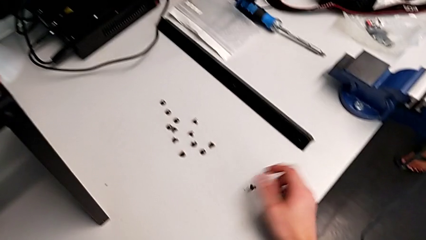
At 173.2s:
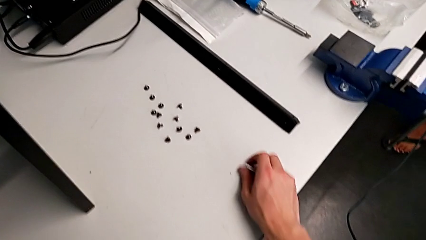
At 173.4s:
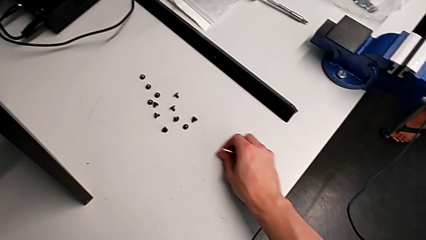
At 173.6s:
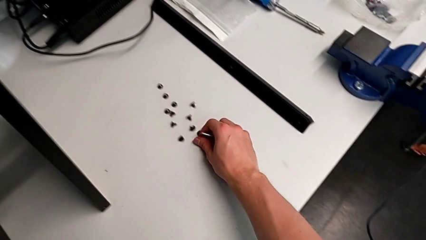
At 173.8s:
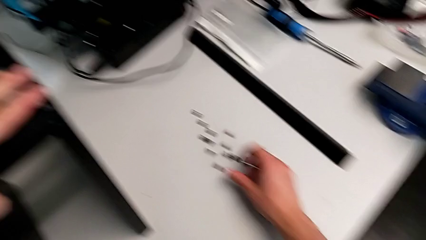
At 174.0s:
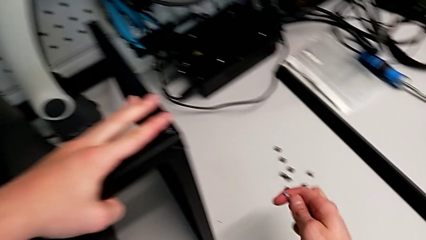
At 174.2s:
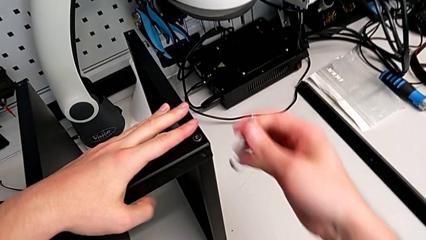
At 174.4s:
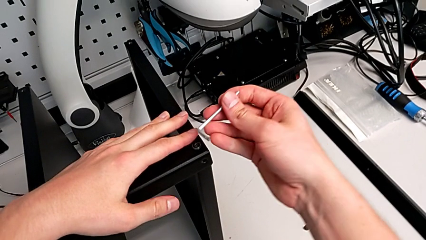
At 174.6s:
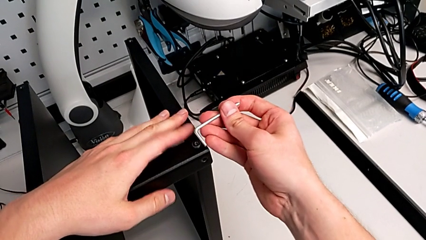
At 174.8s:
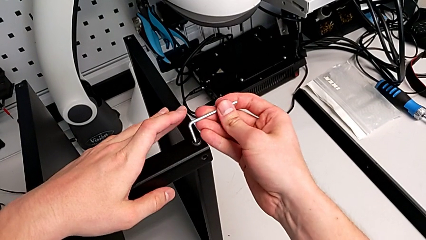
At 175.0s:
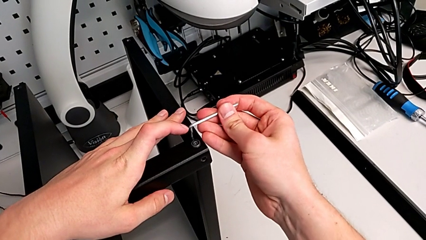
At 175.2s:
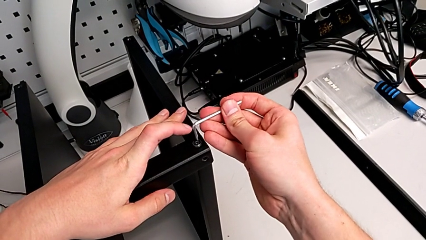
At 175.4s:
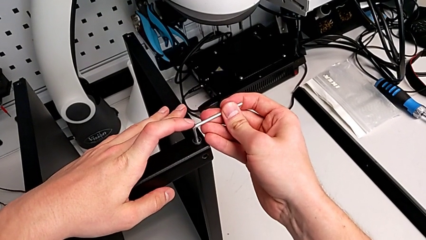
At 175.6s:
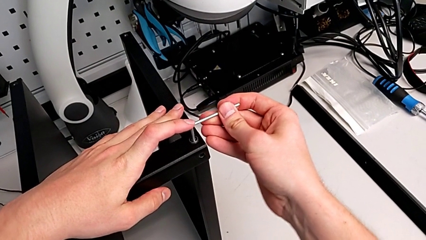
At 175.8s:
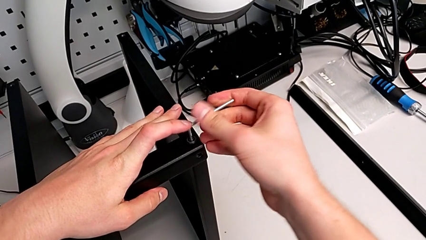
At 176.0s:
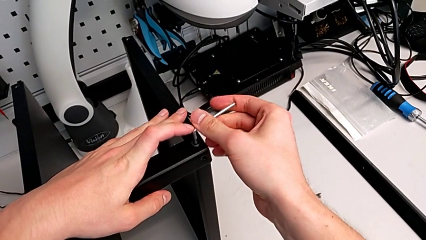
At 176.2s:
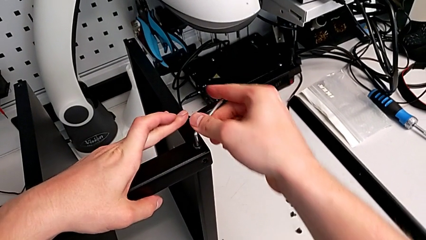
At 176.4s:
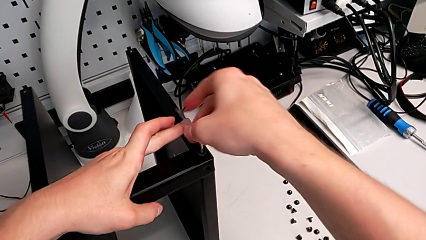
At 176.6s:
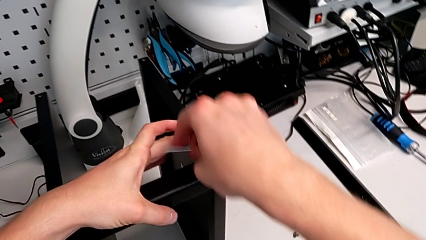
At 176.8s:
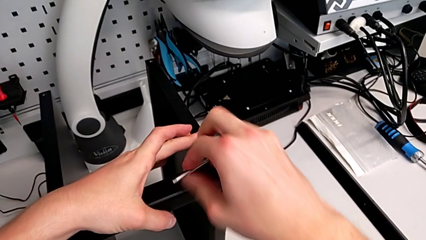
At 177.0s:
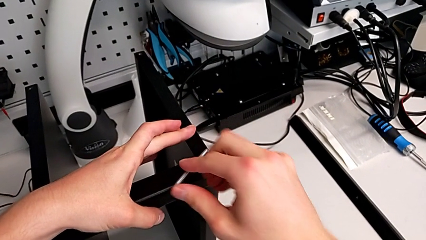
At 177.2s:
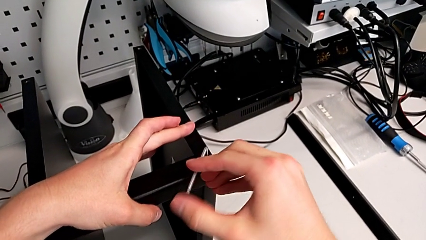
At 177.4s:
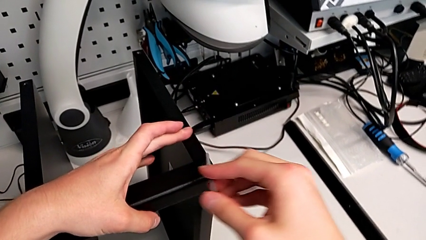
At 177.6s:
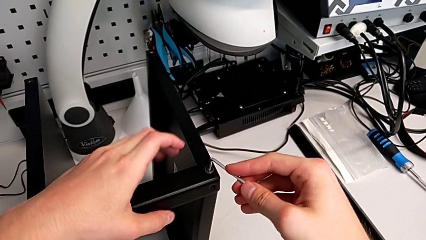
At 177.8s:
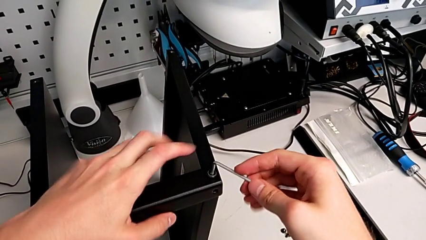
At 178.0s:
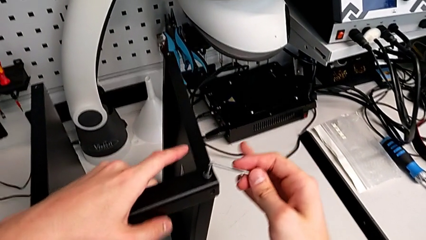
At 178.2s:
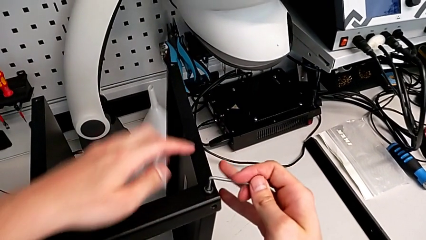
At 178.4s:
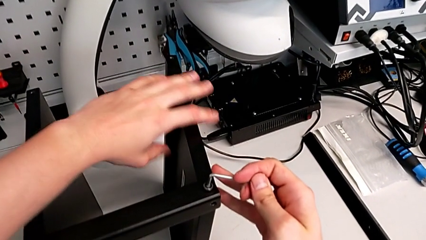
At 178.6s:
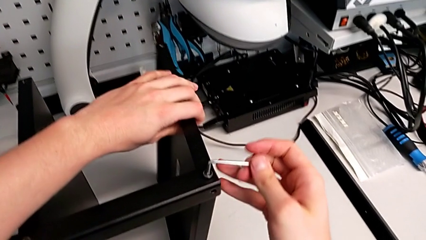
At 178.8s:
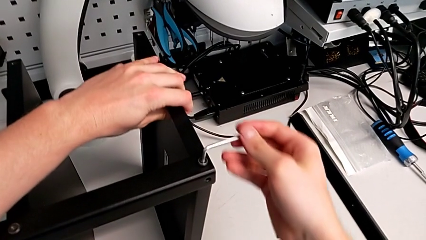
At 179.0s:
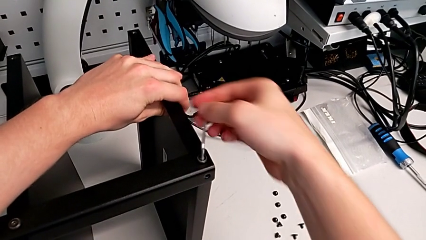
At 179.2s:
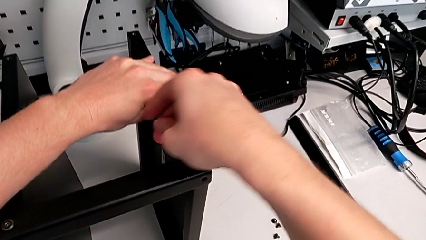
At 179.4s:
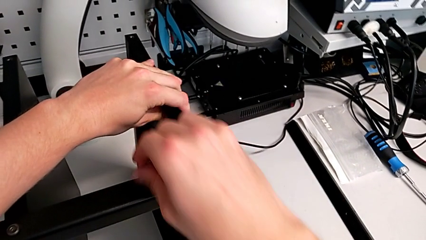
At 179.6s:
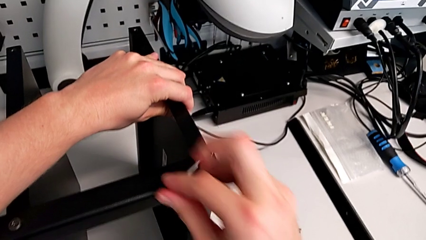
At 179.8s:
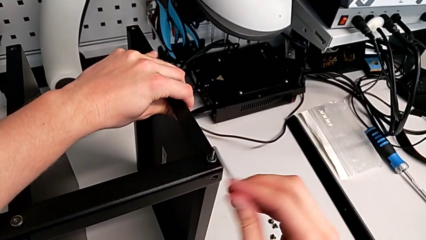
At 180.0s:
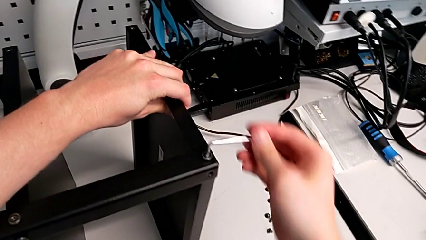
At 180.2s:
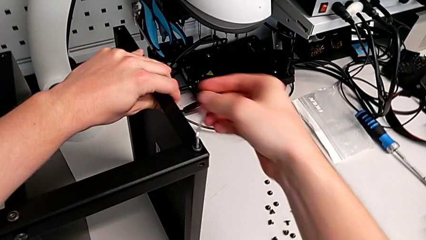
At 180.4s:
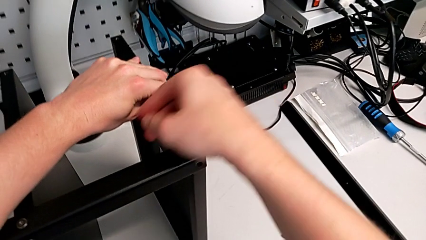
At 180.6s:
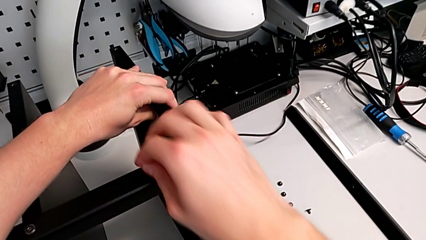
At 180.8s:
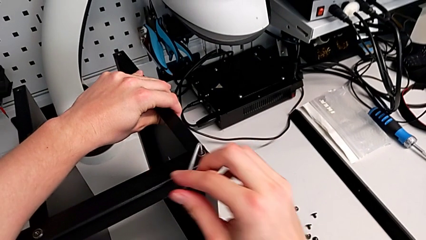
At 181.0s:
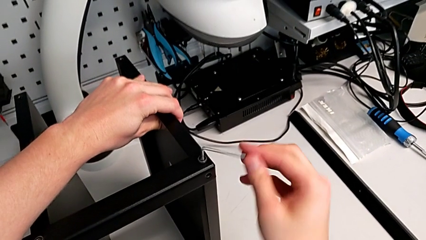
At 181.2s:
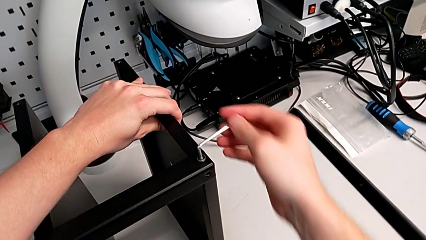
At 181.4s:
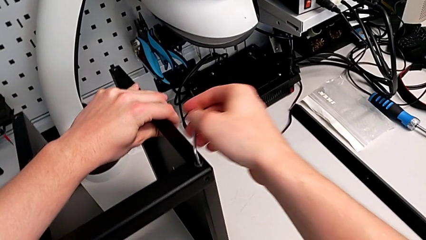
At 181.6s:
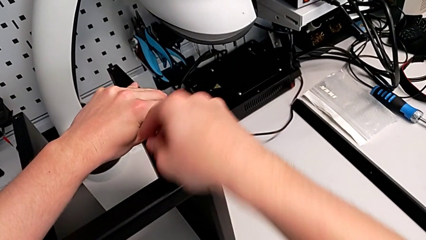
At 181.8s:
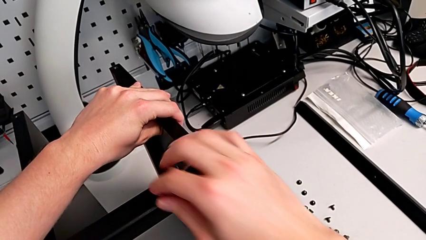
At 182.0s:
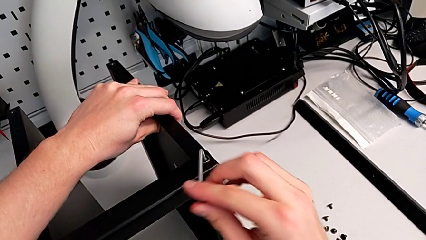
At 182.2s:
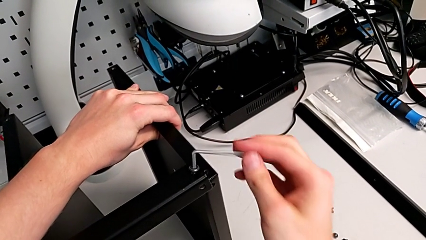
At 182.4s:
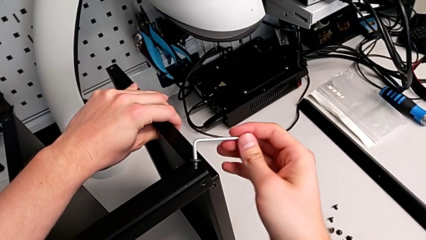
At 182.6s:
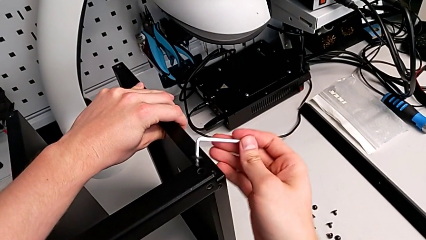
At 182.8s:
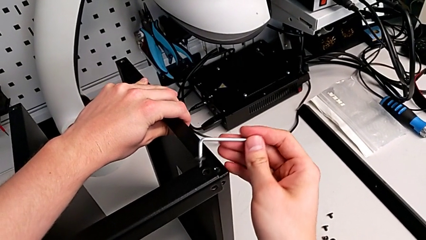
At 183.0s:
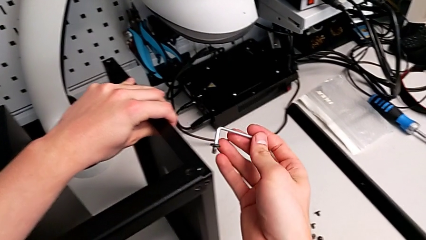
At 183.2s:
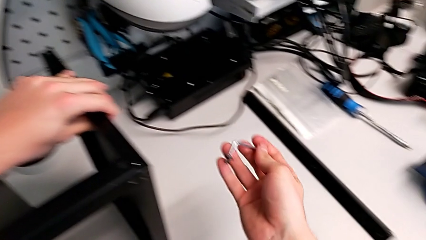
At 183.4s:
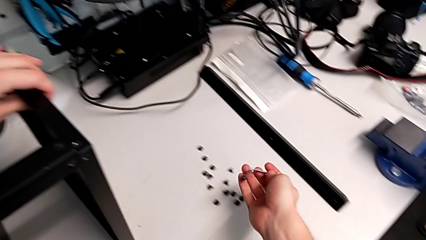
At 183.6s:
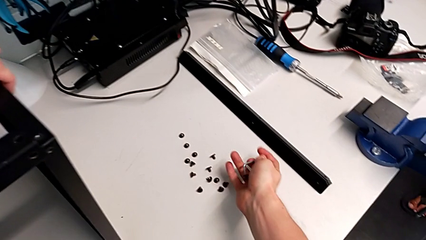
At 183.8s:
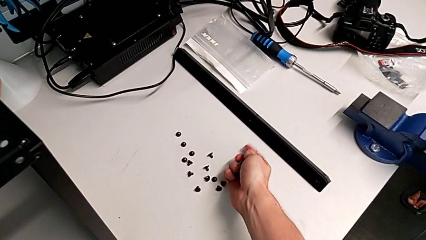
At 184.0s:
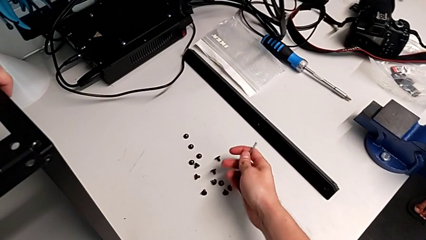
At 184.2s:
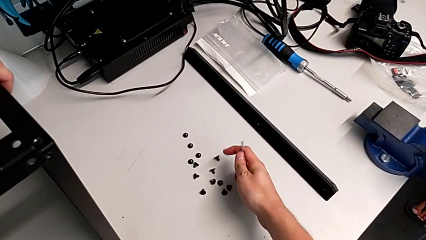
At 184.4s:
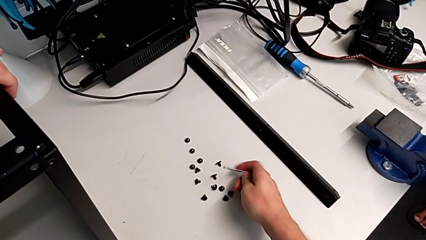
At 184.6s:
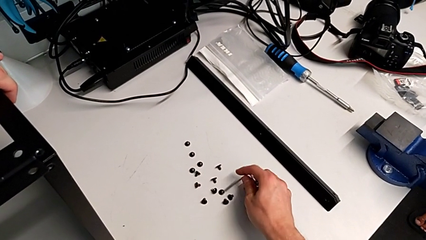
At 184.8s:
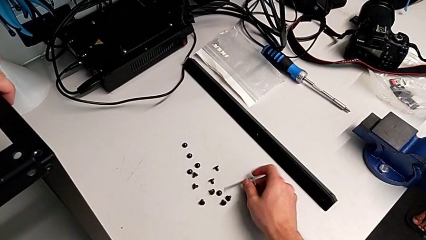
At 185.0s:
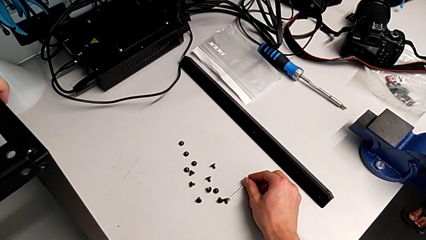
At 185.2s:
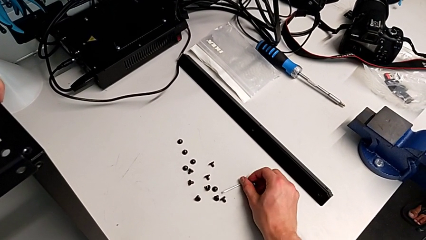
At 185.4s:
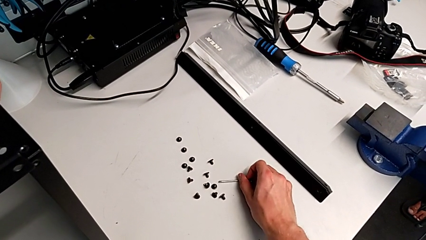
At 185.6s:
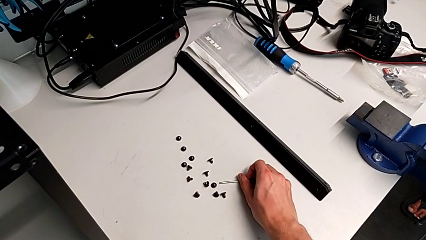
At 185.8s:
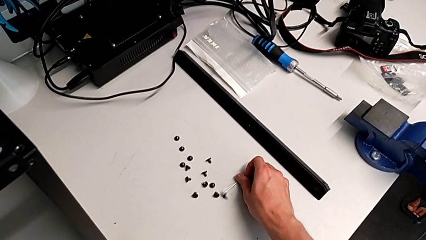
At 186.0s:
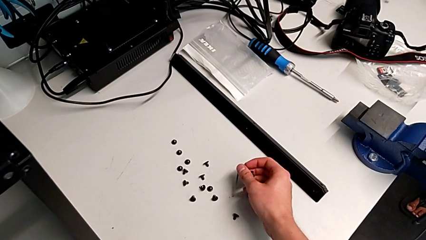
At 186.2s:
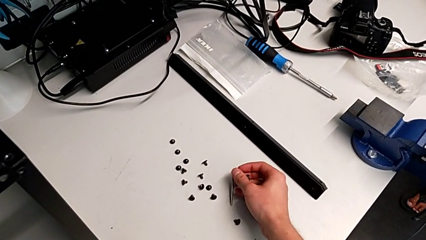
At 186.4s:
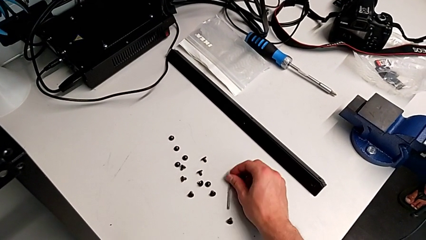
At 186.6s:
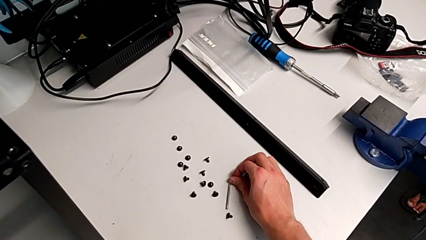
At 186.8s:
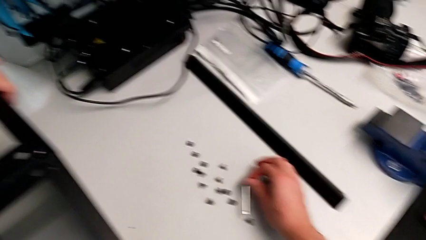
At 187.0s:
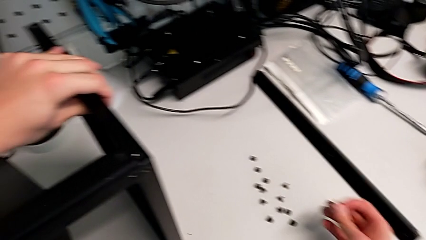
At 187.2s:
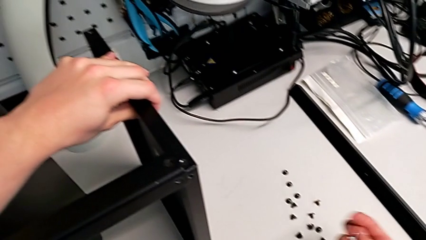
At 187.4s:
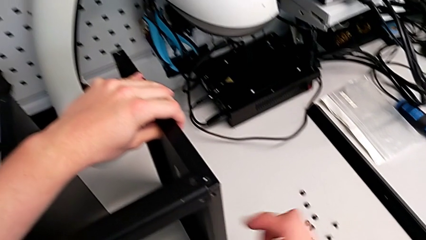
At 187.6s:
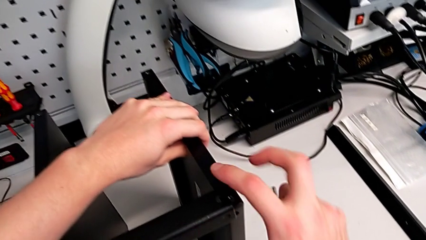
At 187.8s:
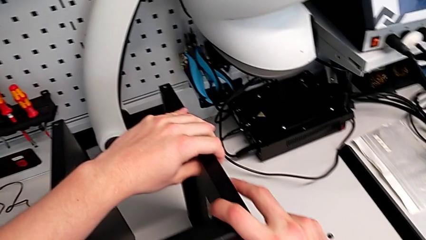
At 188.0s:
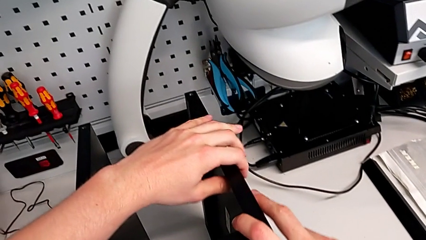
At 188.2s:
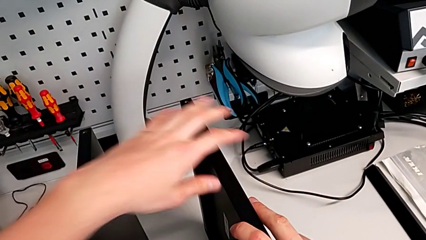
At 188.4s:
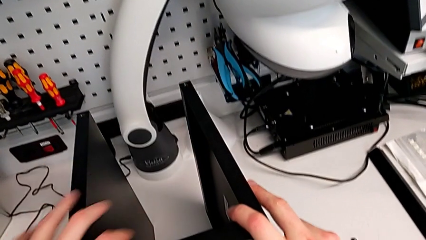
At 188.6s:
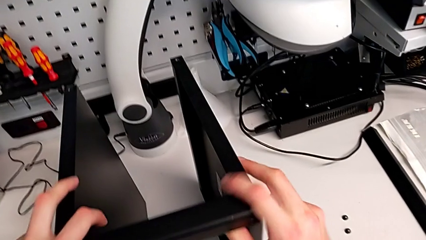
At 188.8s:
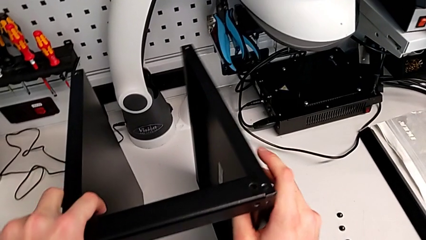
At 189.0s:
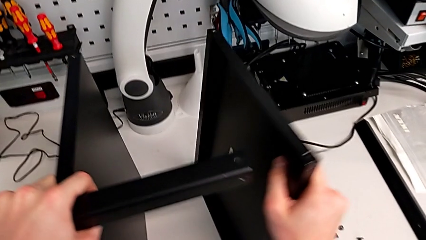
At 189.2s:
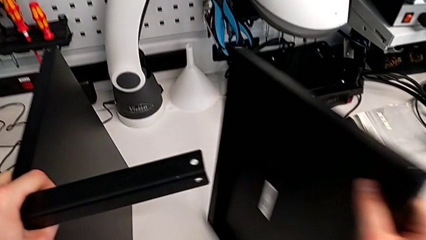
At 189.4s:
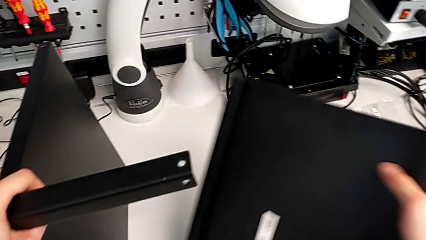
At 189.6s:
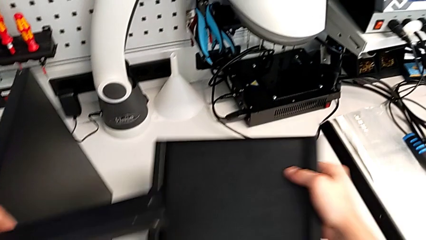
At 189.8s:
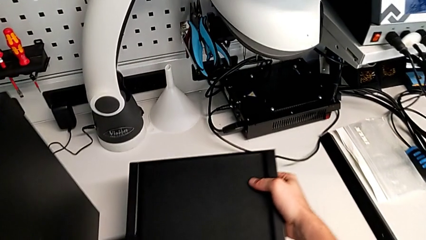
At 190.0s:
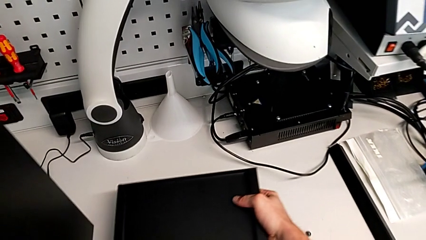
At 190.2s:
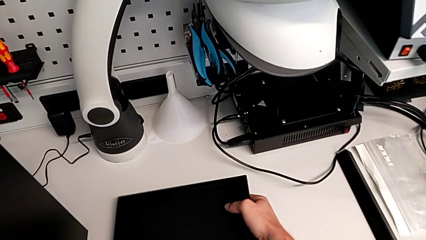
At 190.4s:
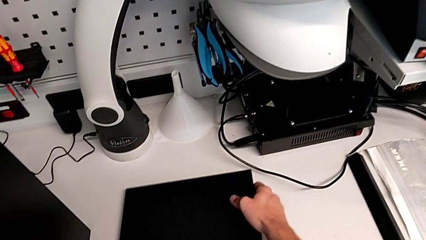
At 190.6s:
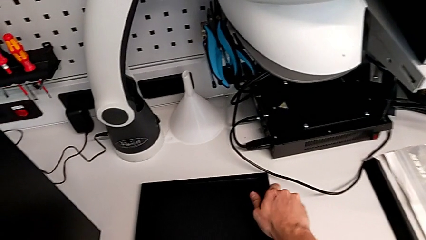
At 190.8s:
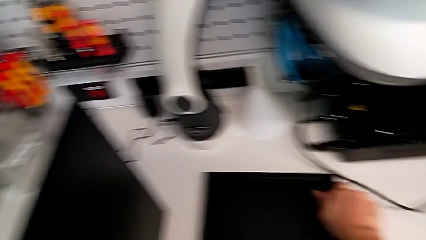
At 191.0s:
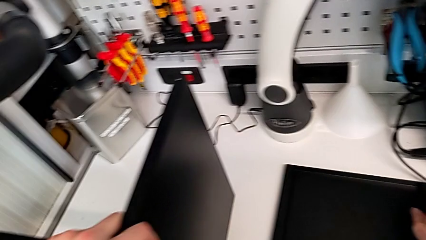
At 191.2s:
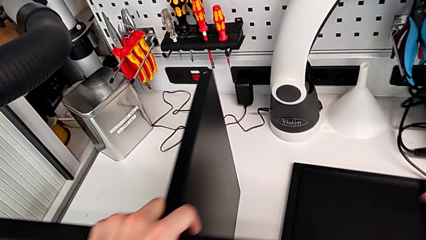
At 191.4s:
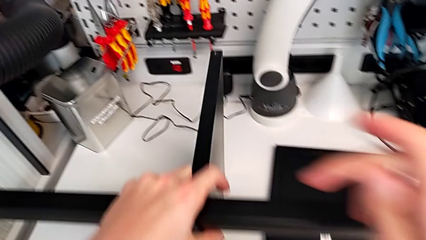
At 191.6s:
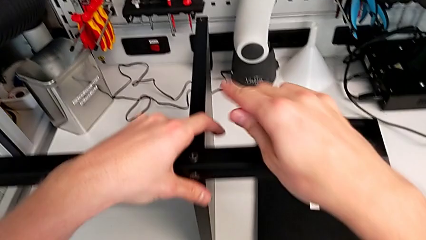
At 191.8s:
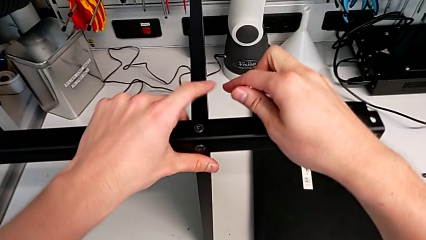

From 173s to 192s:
The camera wearer is disassembling the top base. They slide the hex socket head, insert the Allen wrench, unscrew the hex socket head and disassemble it. They place the Allen wrench with the right hand and place the hex socket head with the right hand. They disassemble the black tray and place it.
